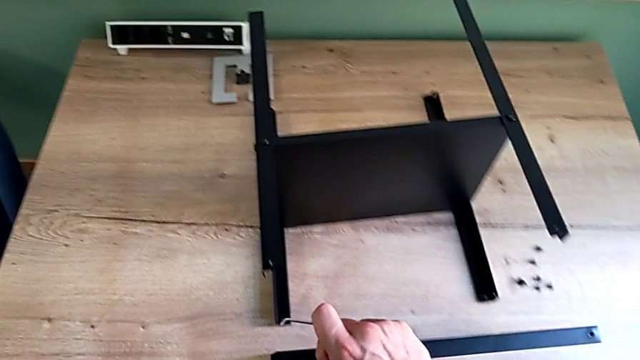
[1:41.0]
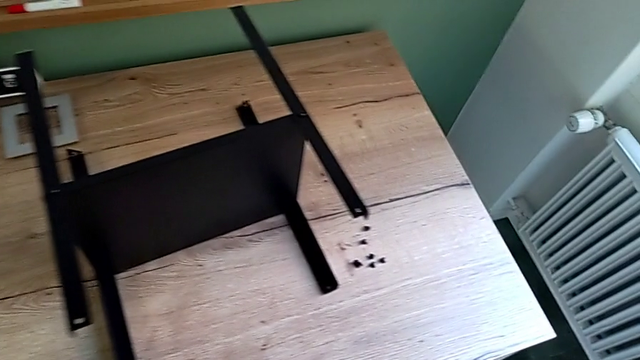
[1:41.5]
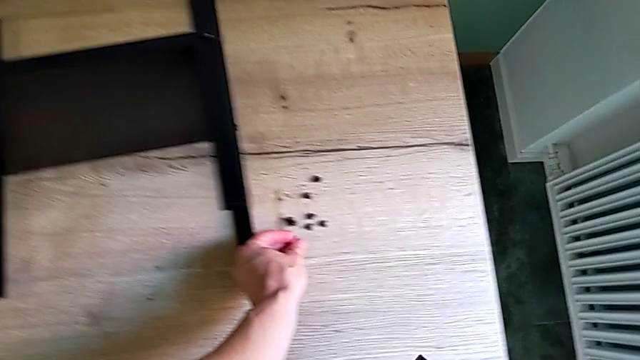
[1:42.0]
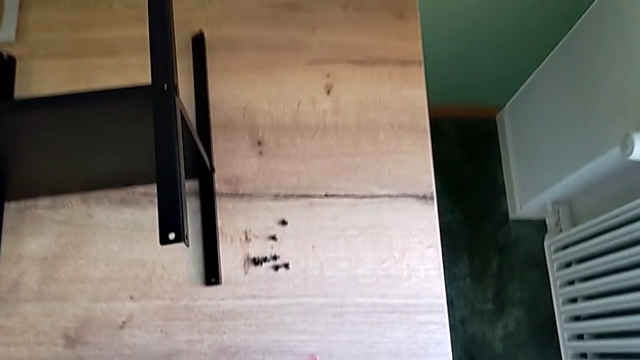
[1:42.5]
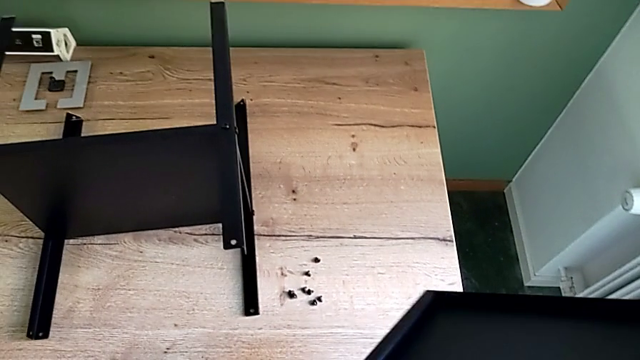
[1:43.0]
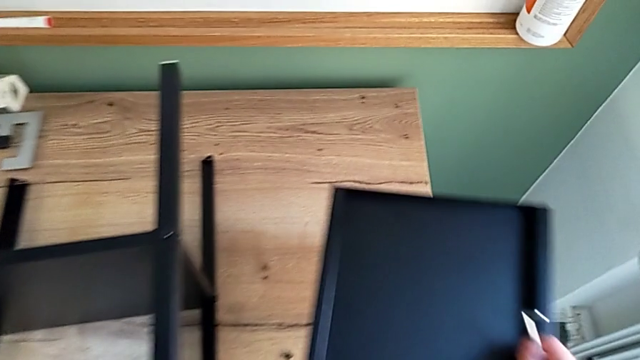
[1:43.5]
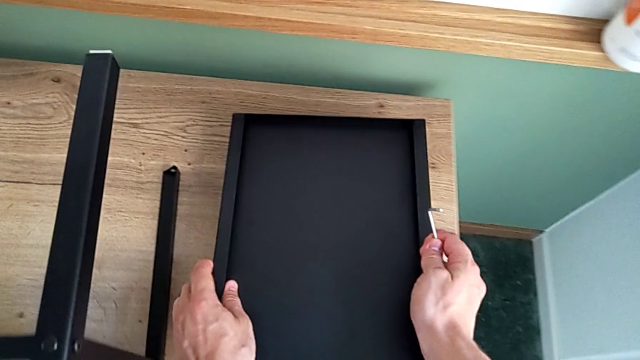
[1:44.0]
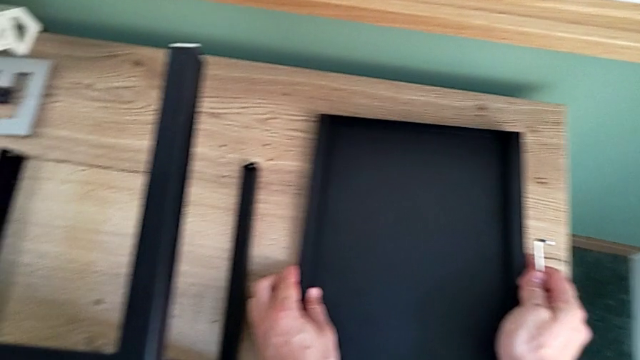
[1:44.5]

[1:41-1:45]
The camera wearer is unscrewing the hex socket heads attached to the upper tray and disassembling the tray. They place the hex socket head and place the top tray.

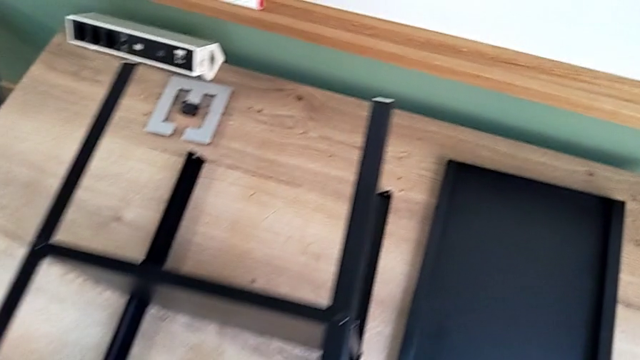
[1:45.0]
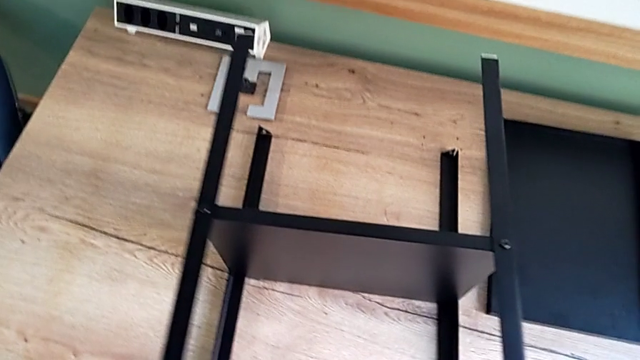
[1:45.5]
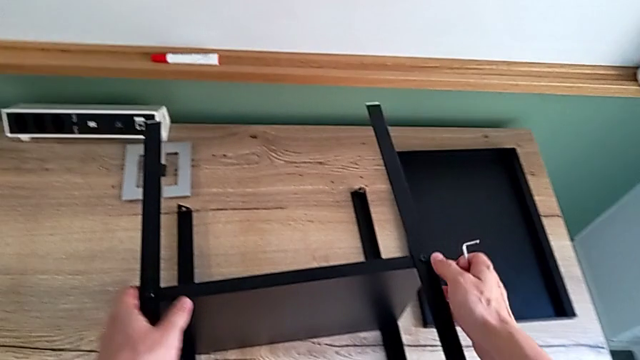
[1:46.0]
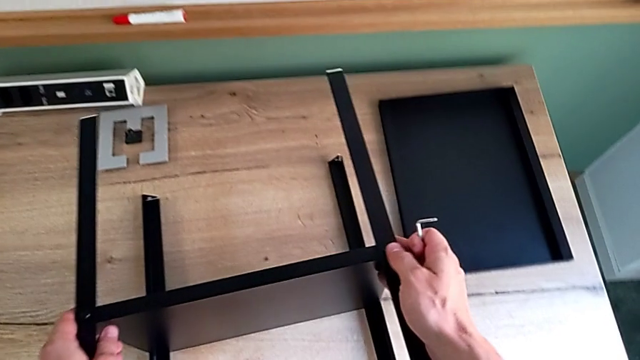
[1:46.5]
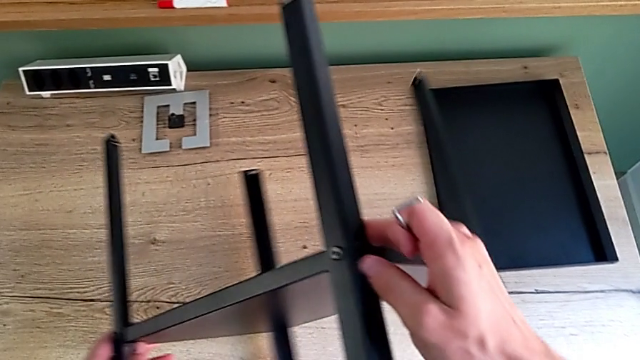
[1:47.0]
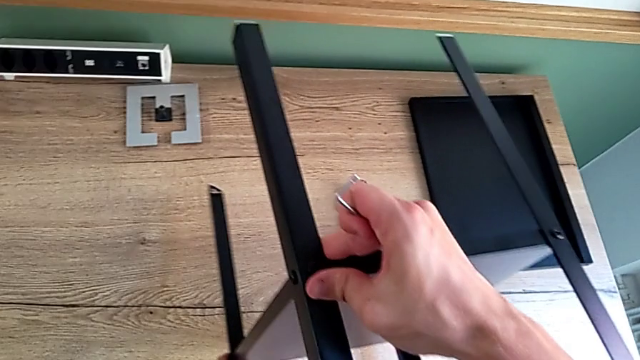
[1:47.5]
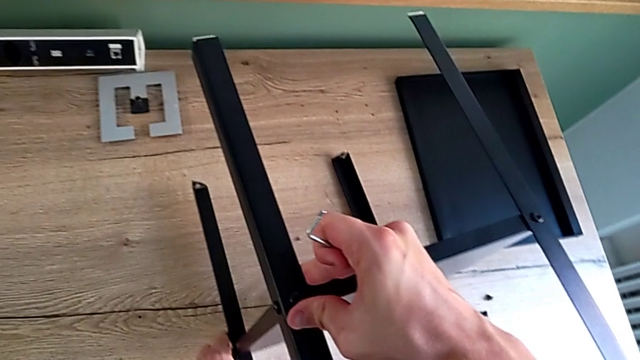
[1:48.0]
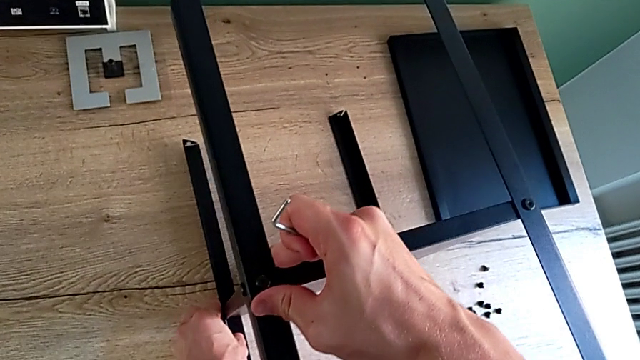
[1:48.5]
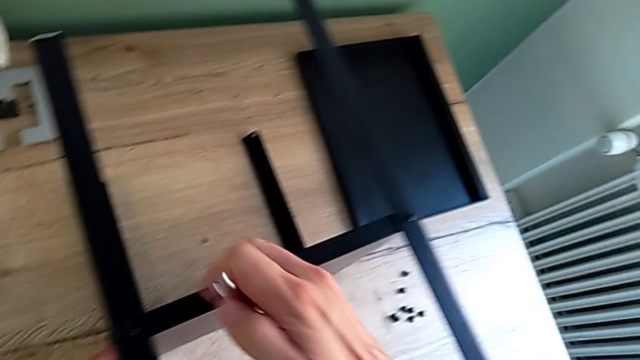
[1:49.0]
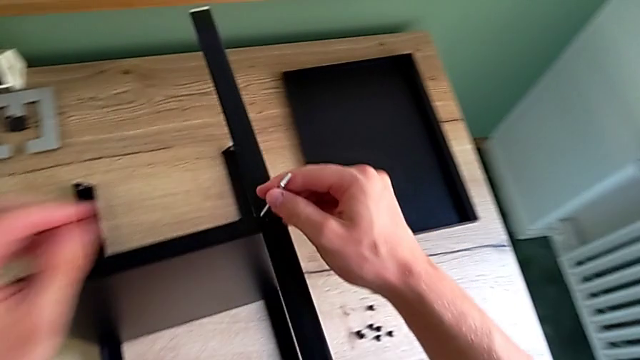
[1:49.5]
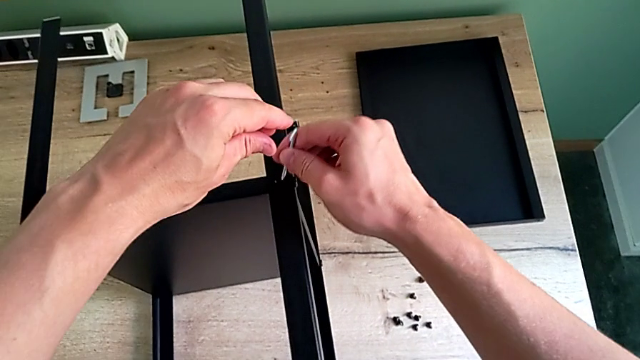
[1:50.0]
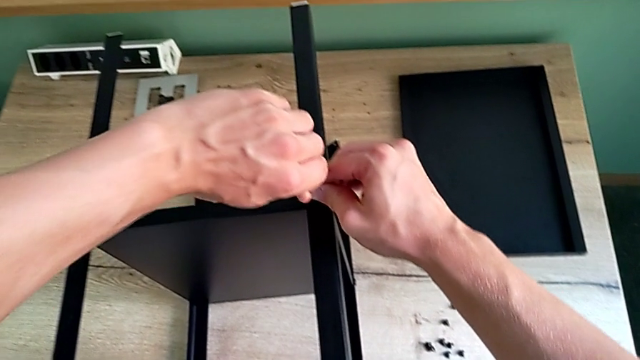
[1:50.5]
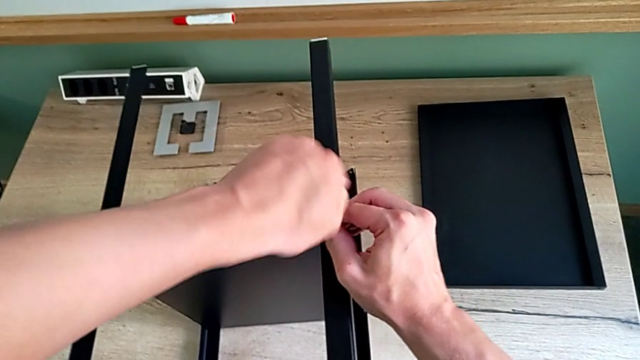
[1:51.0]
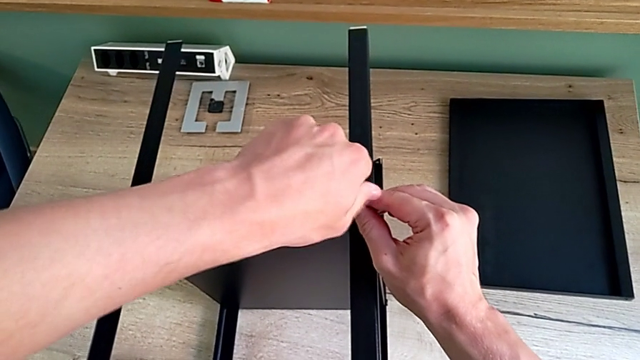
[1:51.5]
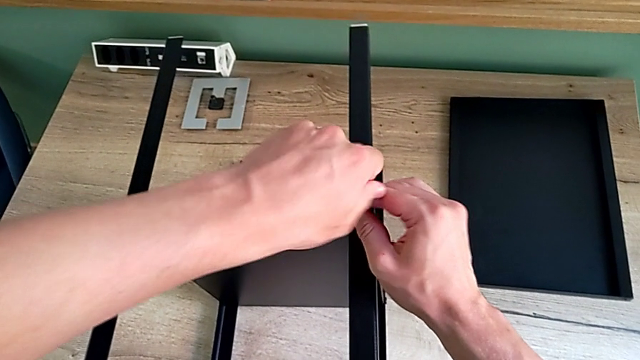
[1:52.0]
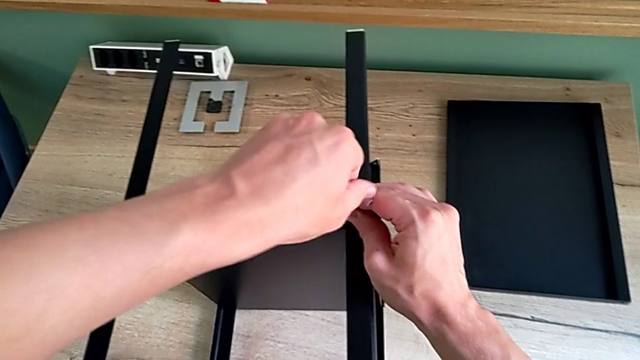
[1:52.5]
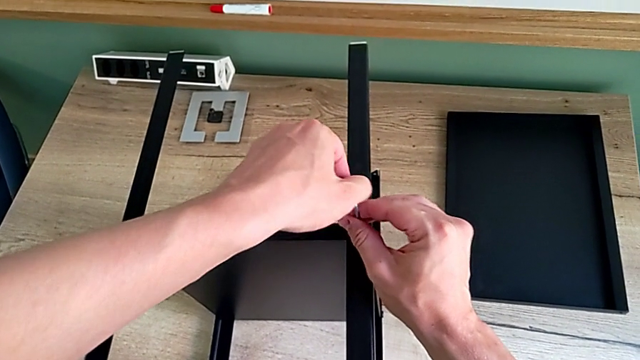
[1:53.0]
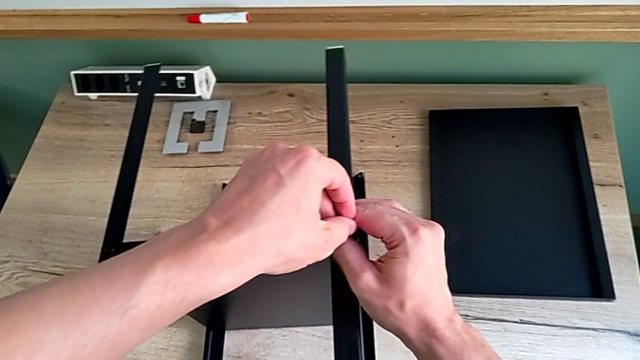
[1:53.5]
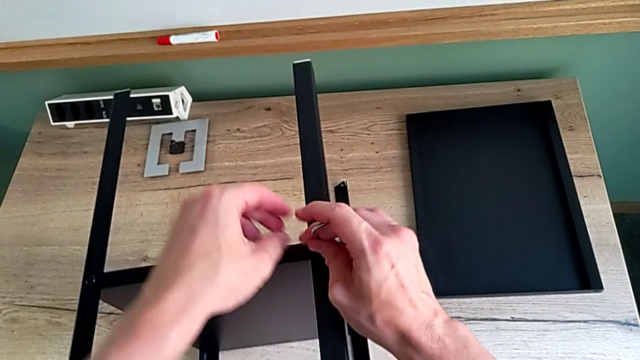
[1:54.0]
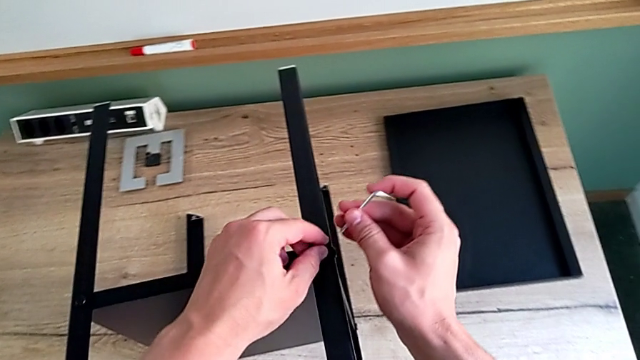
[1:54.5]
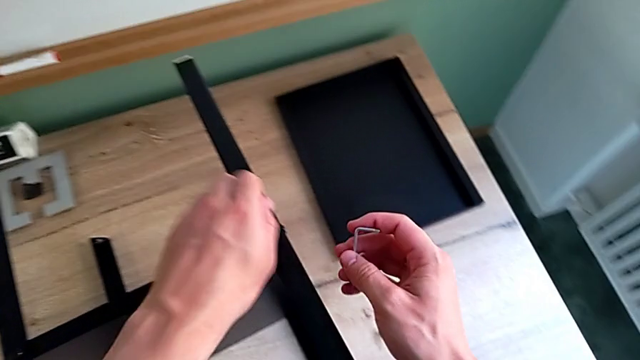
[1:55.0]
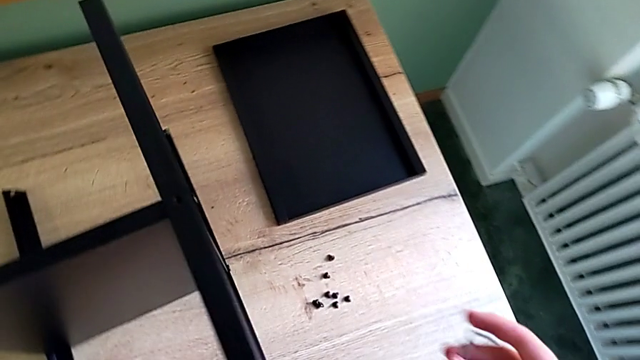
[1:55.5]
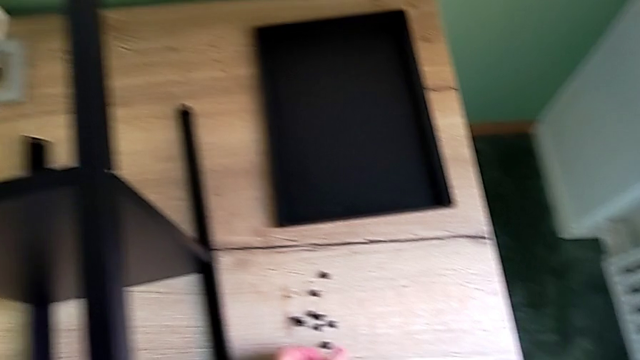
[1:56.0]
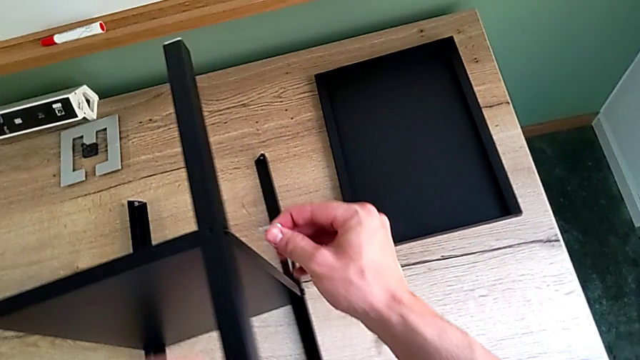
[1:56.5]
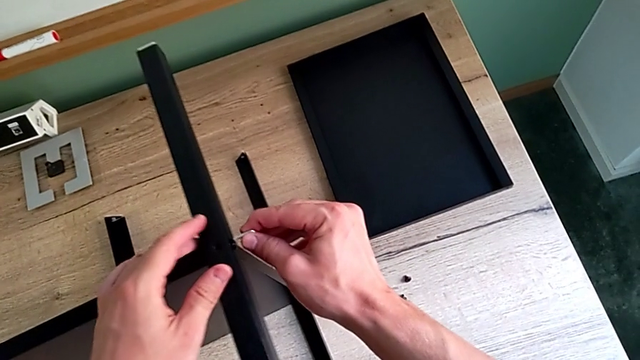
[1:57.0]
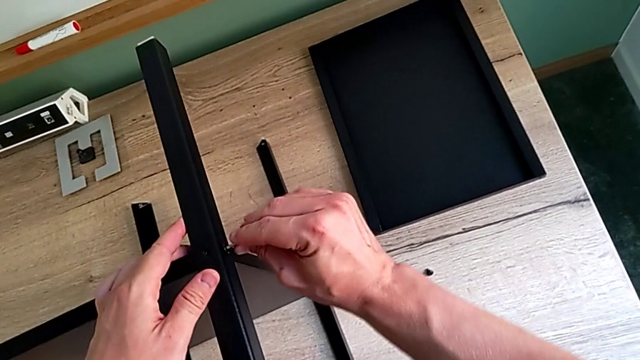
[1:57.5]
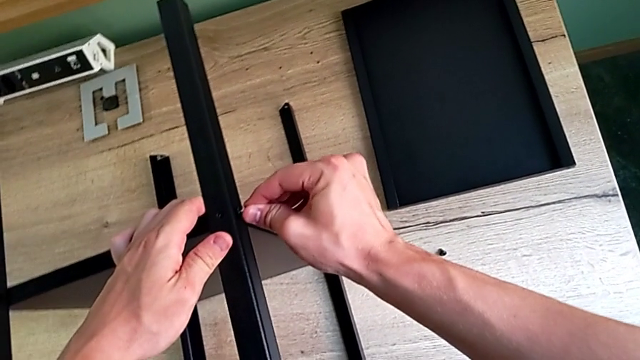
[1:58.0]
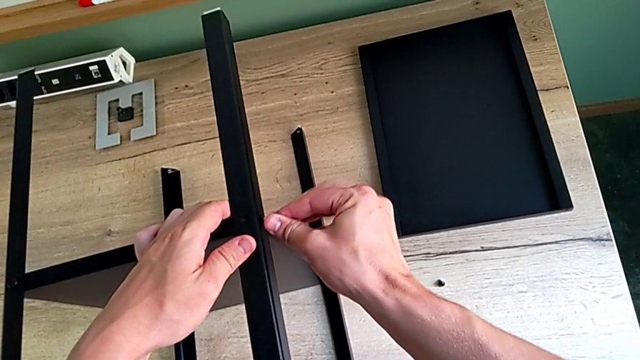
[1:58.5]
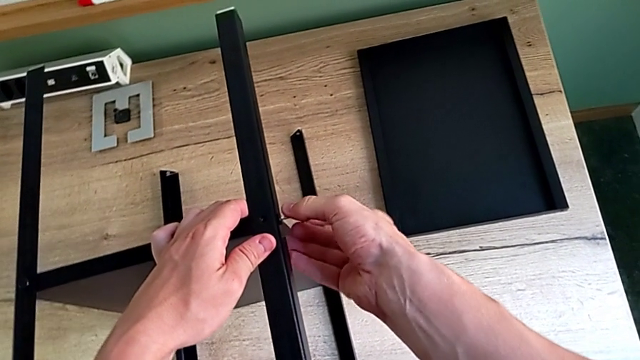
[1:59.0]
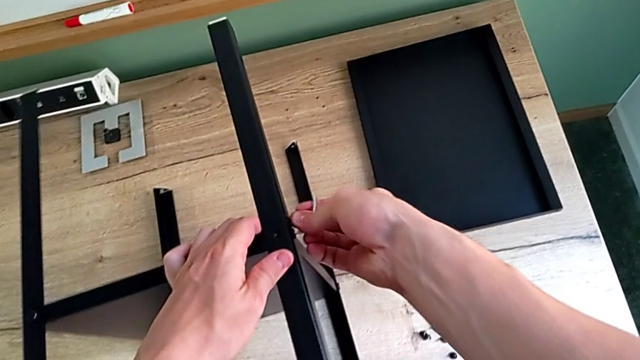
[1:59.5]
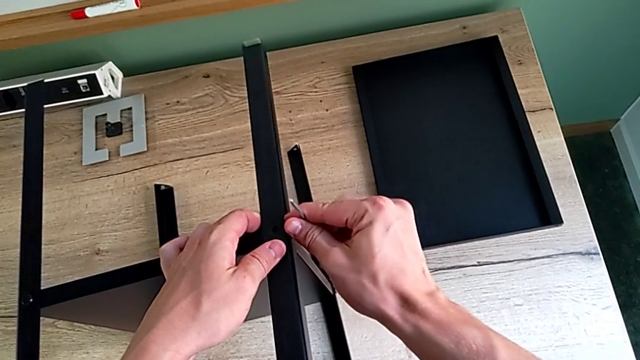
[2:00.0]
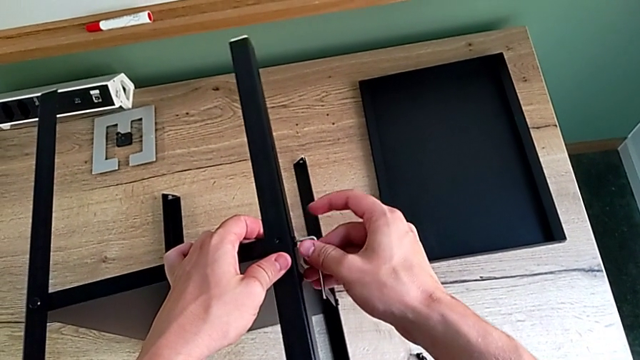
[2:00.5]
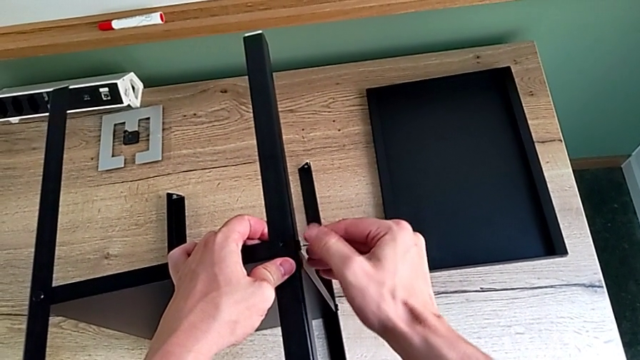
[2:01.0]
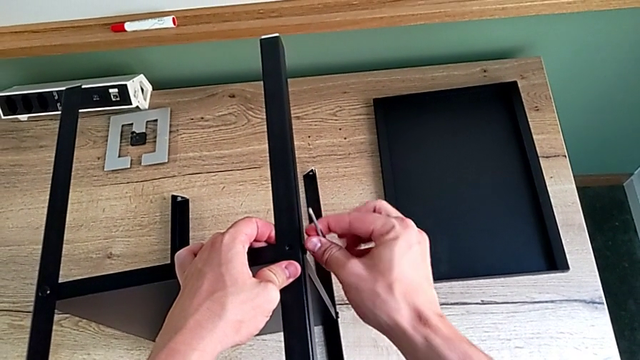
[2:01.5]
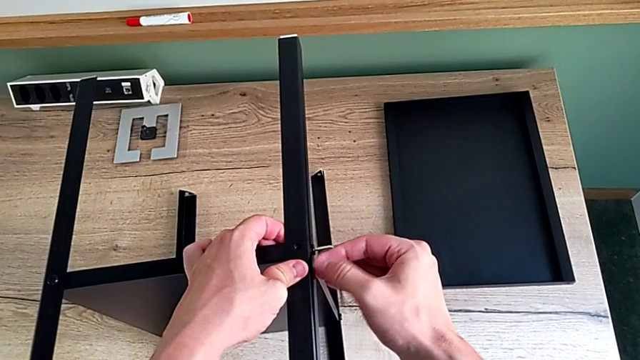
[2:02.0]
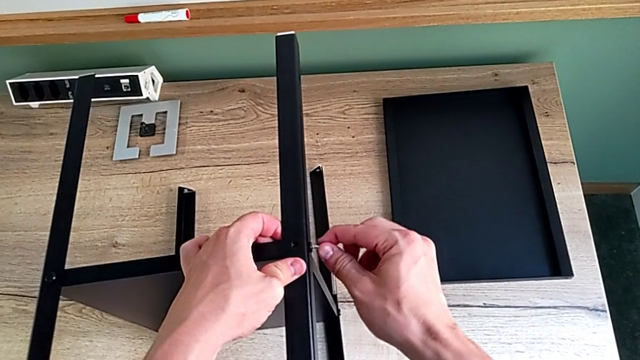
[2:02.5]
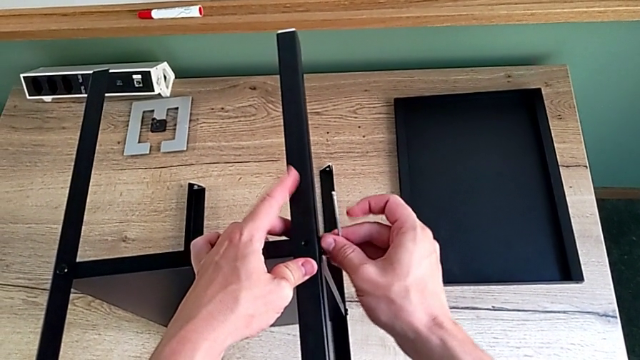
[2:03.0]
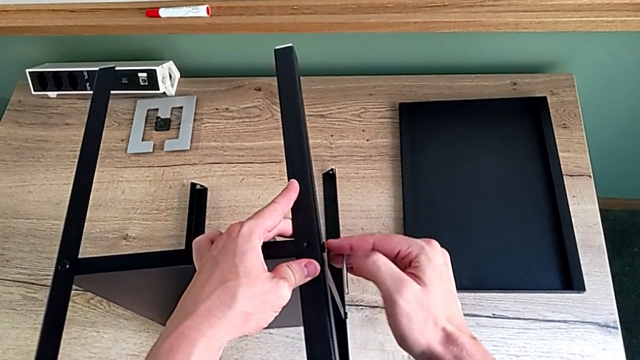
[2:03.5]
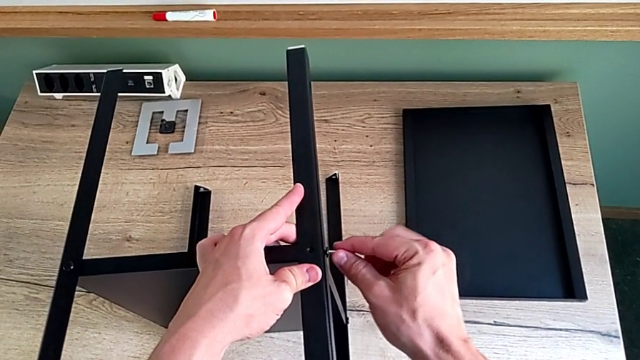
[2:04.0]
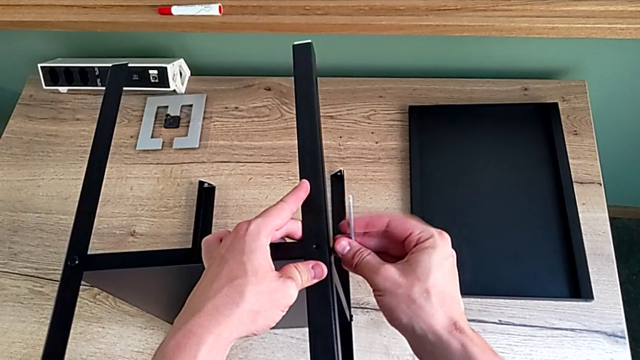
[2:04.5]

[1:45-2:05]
The camera wearer is disassembling the first leg of the shelf. They grab the nightstand, rotate it, approach the hex socket head, insert the Allen wrench, unscrew the hex socket head, withdraw the Allen wrench, disassemble the hex socket head, place it, insert the Allen wrench and unscrew the hex socket head.
